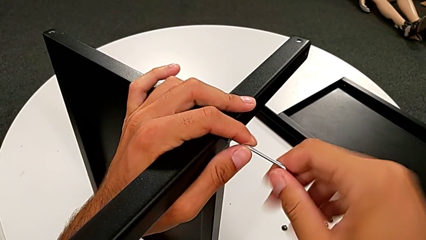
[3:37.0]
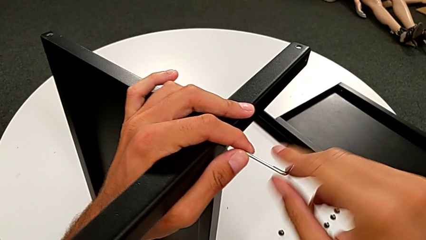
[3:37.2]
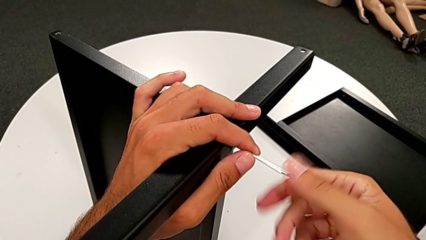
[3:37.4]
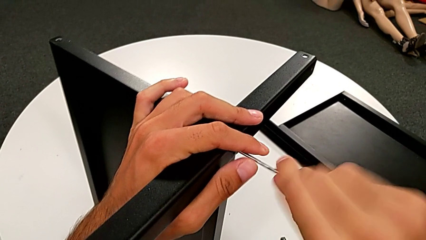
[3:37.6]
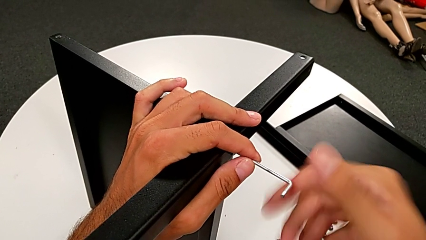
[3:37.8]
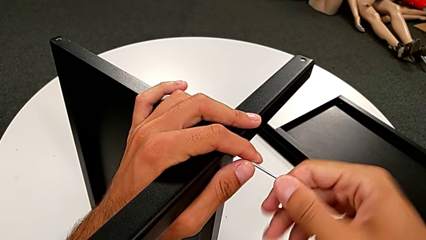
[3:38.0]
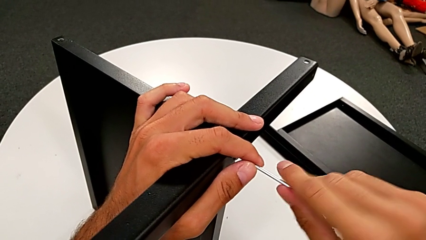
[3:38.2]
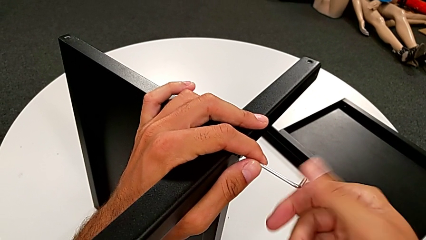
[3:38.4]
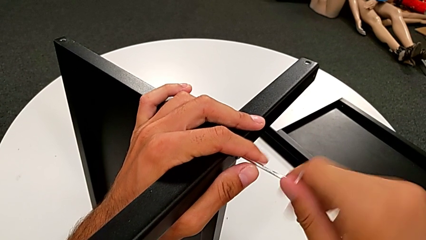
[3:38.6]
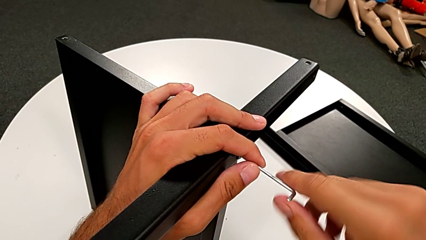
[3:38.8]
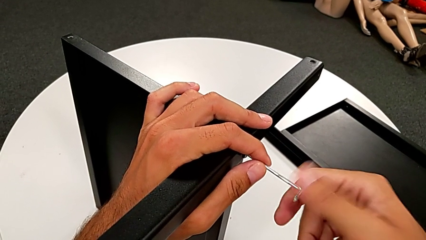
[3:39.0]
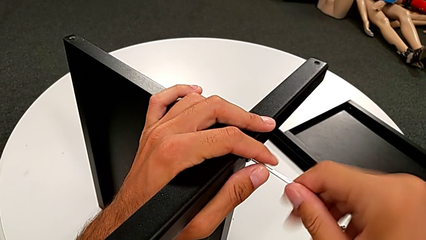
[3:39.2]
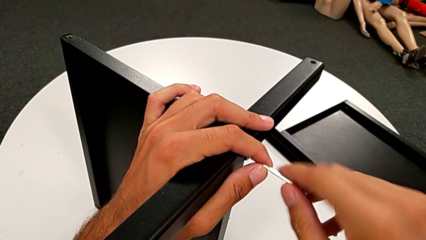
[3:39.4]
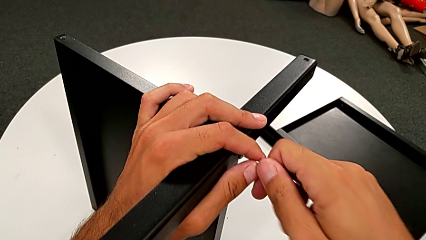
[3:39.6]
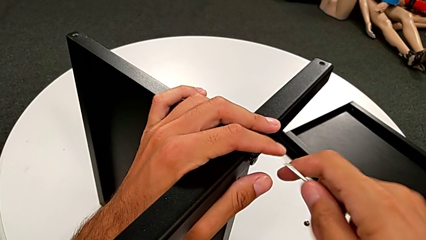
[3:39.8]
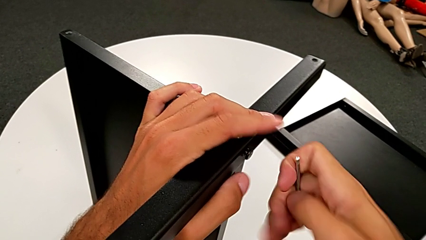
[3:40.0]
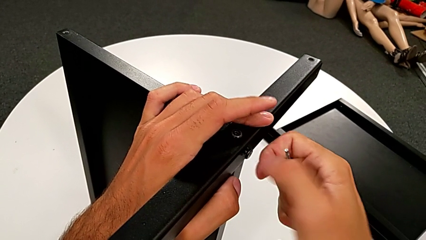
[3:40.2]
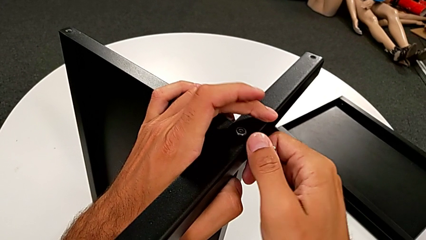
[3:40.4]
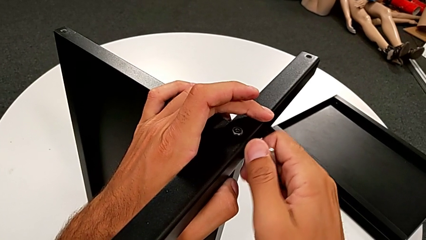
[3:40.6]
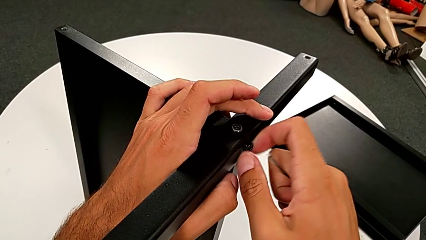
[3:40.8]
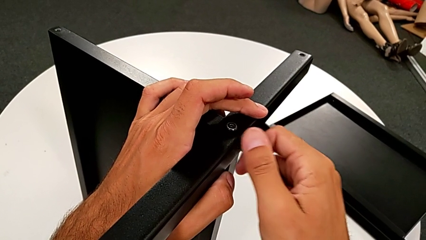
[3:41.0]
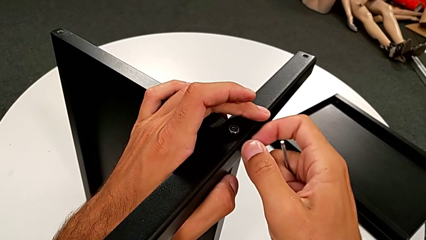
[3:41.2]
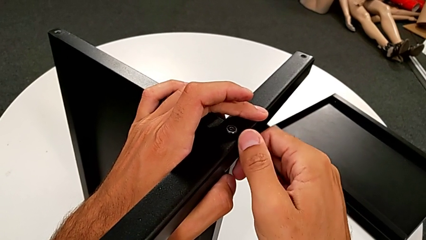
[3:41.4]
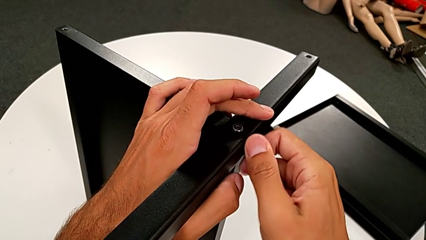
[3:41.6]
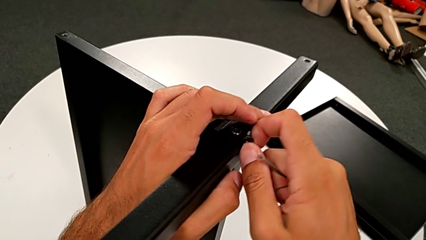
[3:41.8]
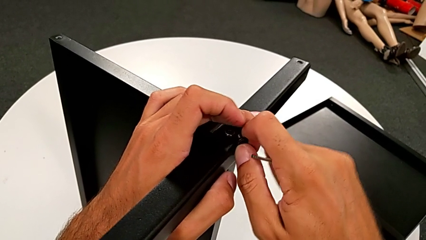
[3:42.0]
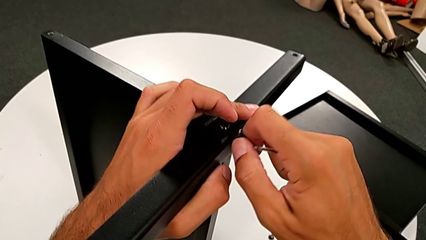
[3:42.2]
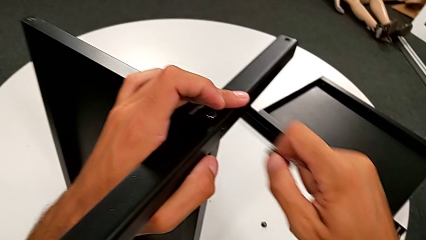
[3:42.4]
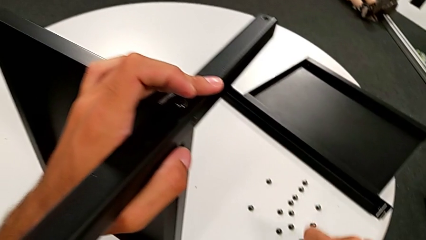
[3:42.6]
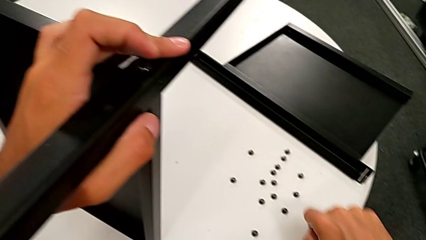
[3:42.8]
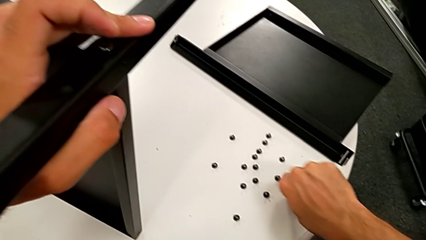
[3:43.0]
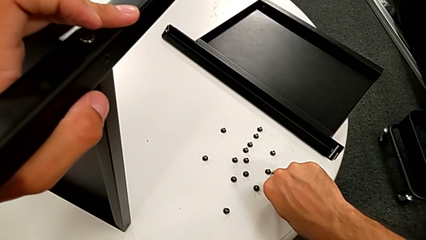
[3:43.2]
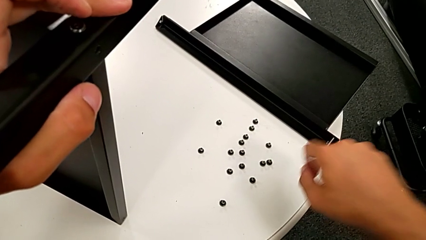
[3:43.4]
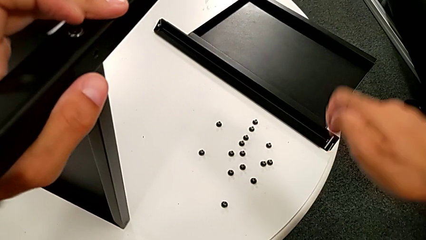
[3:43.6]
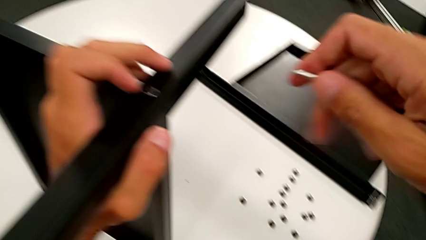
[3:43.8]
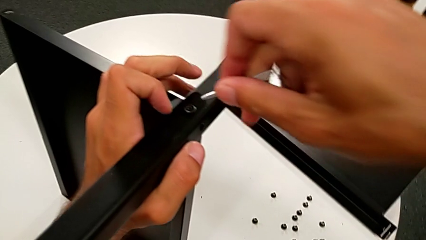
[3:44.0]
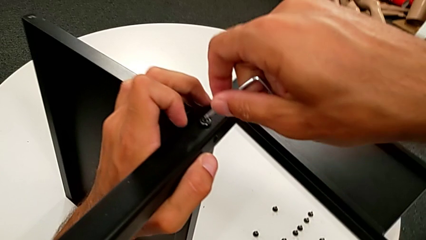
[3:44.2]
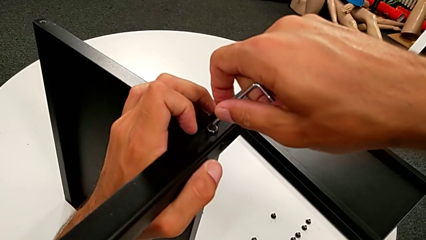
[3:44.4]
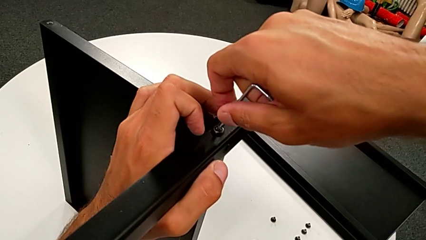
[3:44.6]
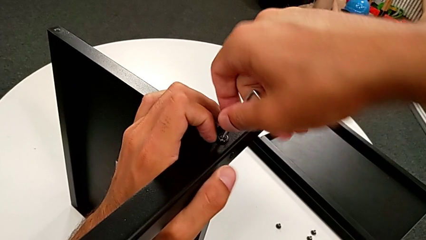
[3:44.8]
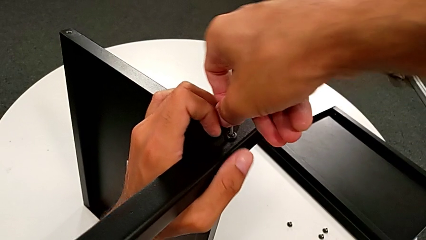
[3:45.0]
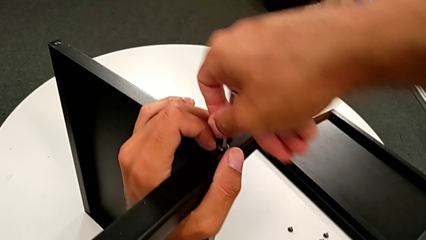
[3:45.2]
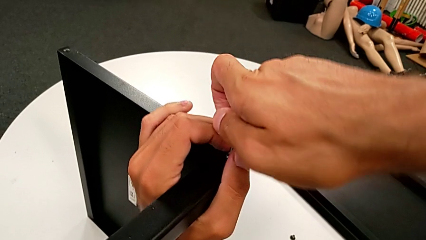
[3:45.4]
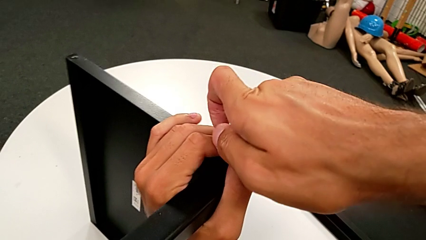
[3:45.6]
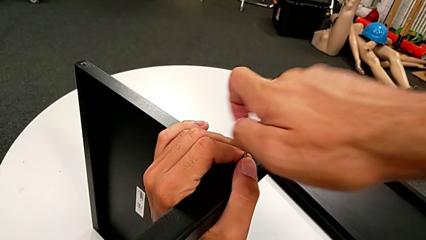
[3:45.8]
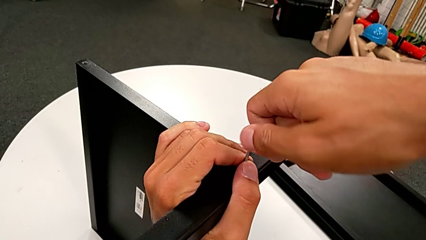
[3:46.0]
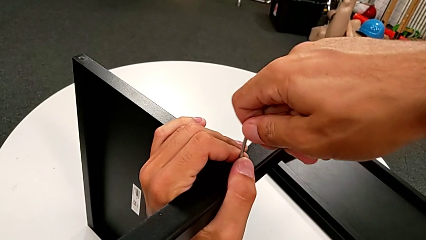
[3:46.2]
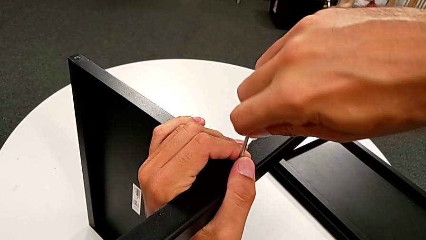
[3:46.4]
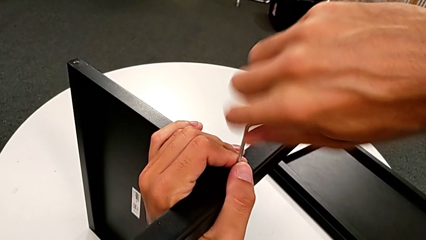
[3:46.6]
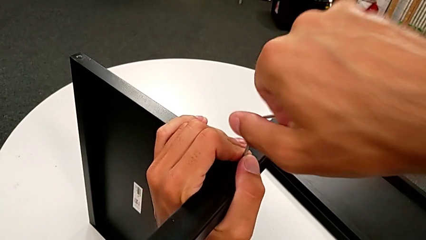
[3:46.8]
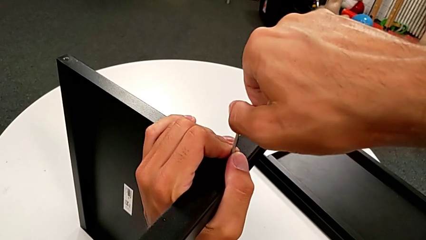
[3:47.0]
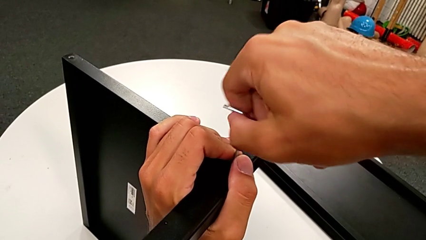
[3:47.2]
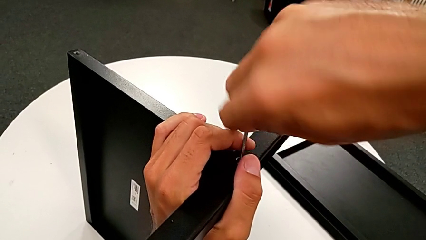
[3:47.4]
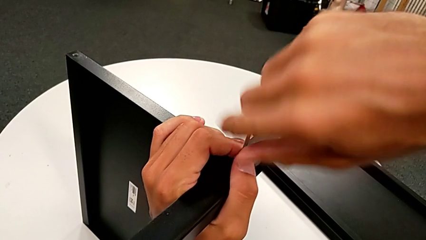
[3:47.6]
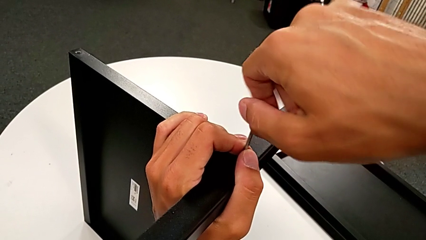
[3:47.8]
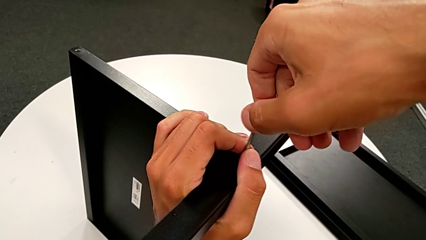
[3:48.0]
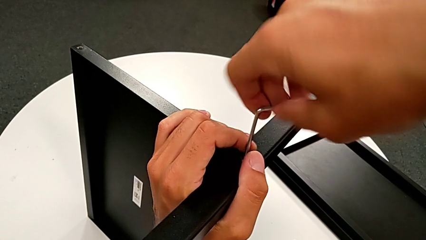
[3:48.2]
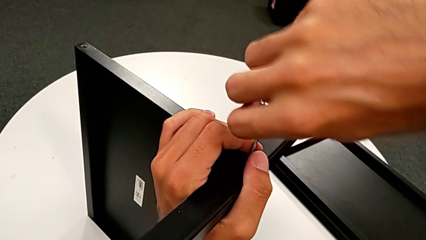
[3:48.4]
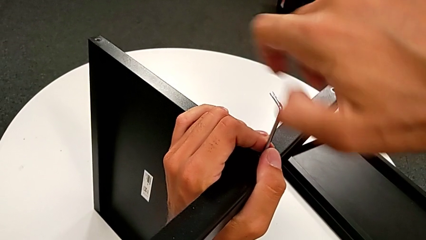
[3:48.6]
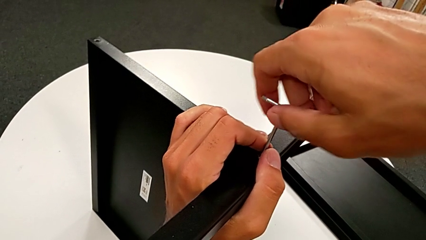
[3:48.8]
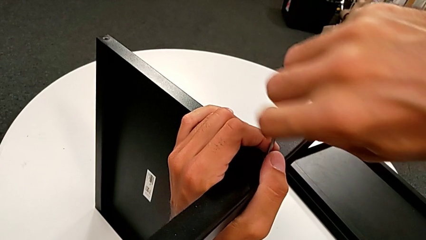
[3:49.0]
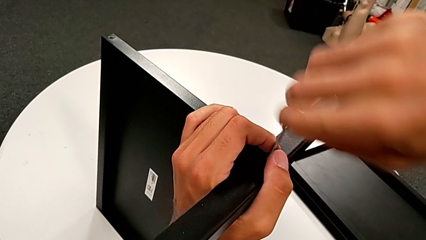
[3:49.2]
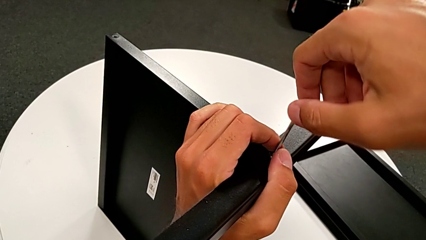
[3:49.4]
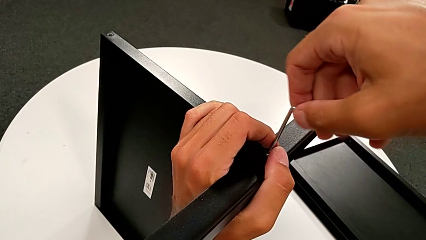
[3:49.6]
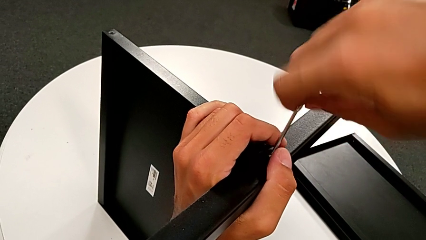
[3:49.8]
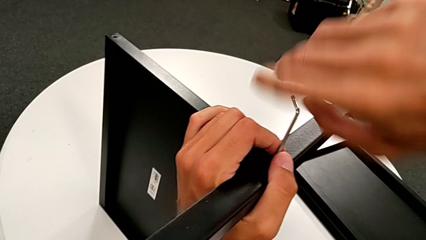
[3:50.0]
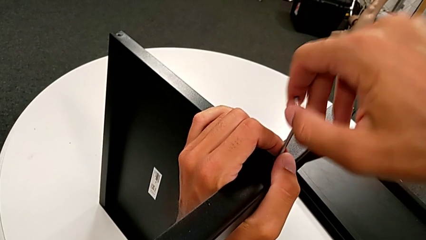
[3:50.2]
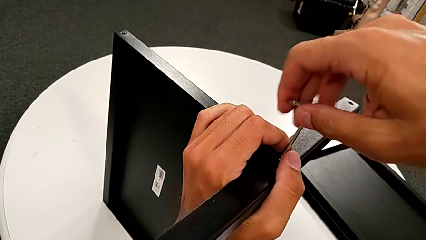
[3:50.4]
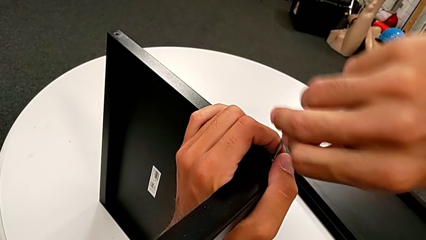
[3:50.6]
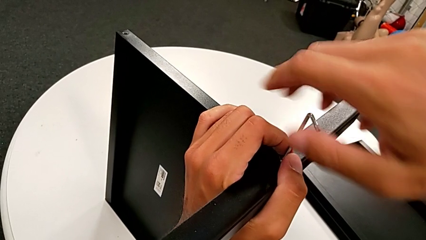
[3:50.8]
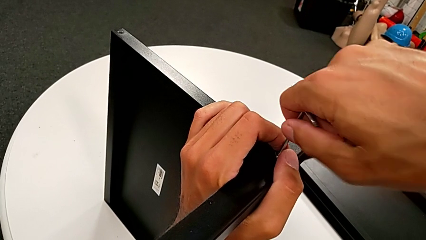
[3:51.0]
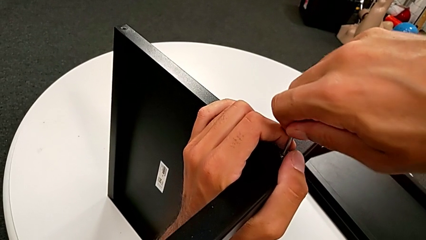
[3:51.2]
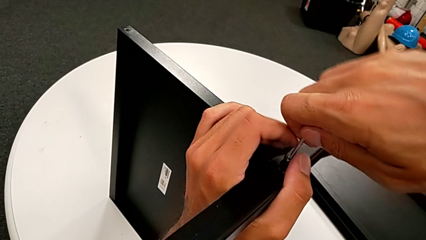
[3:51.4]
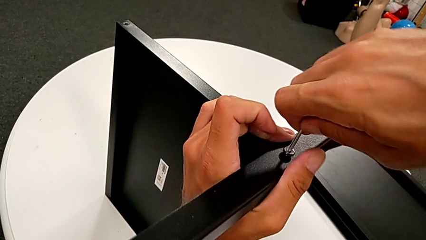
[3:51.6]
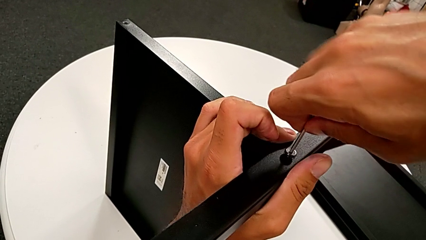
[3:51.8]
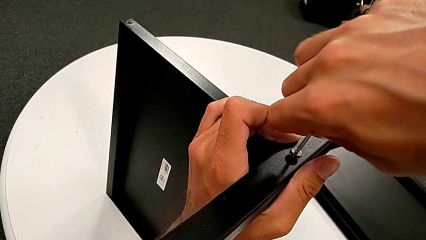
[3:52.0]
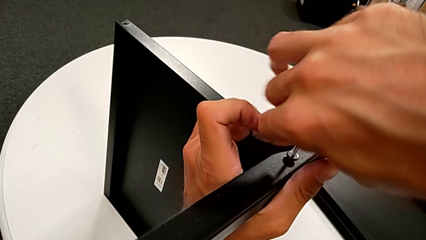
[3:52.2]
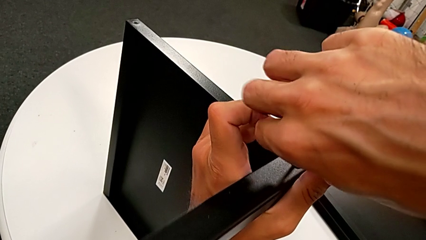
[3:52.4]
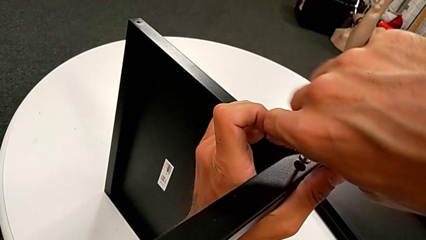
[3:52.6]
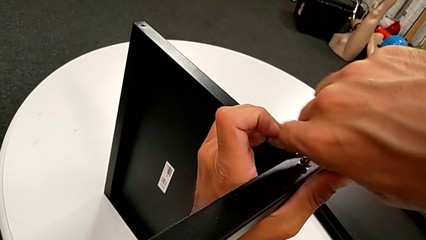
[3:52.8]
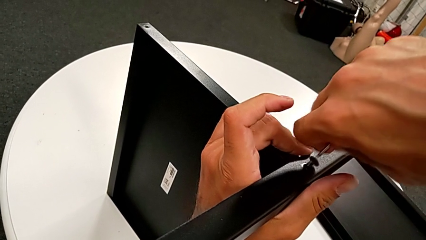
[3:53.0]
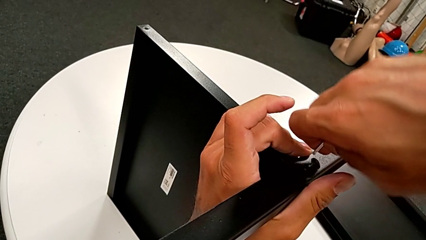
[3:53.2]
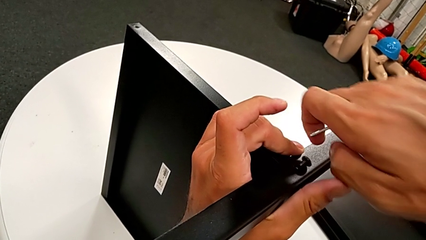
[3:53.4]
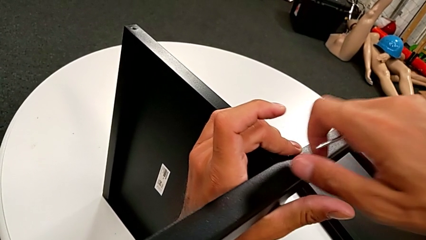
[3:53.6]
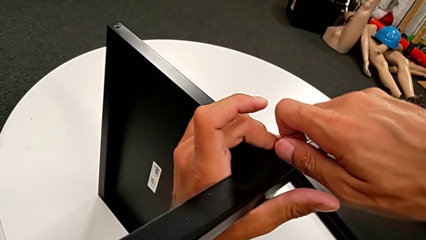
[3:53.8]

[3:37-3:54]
The camera wearer is disassembling the fourth leg and lower tray from the shelf. They unscrew the hex socket head, withdraw the Allen wrench, unscrew the hex socket head, disassemble it, place it, approach it, insert the Allen wrench, unscrew the hex socket head, withdraw the Allen wrench and disassemble the hex socket head.
